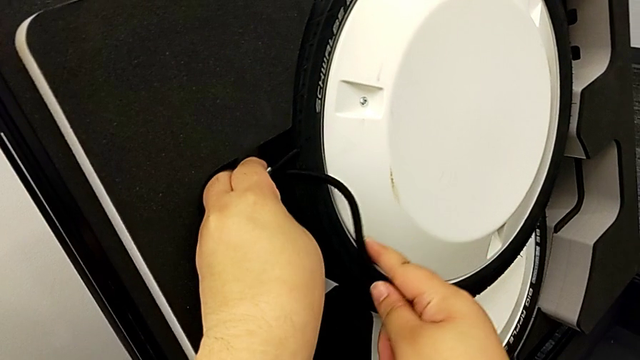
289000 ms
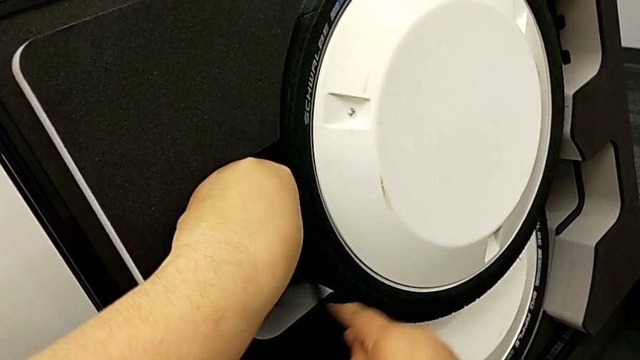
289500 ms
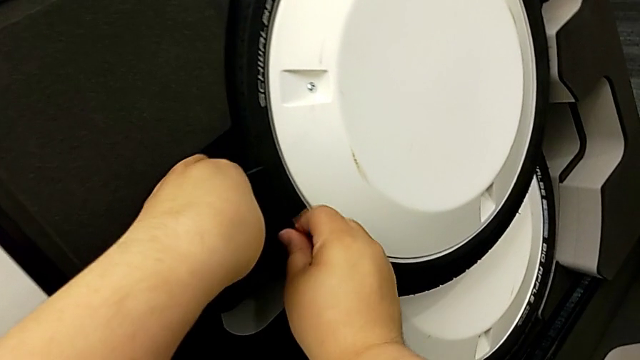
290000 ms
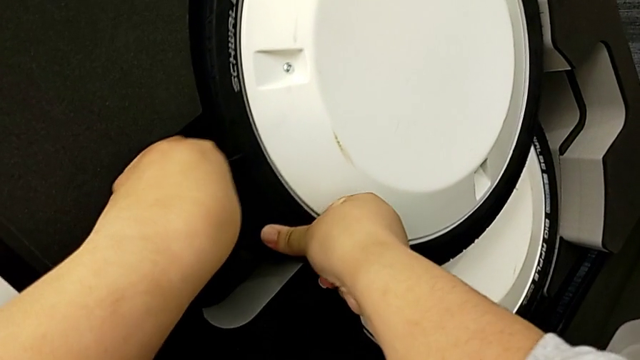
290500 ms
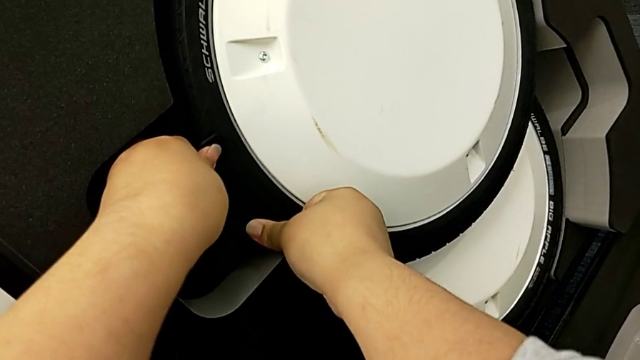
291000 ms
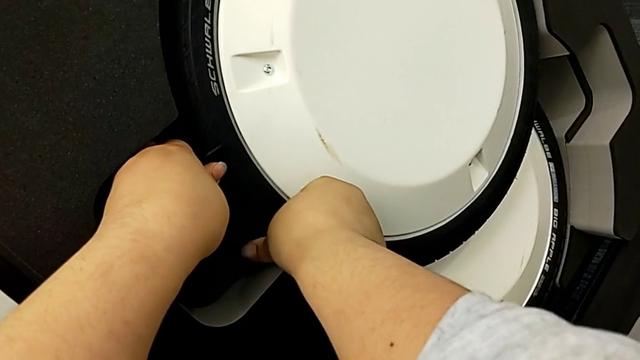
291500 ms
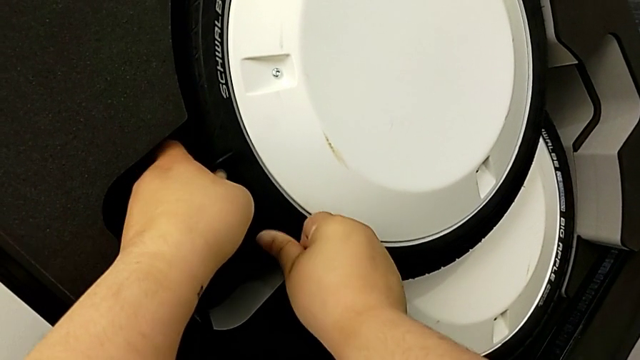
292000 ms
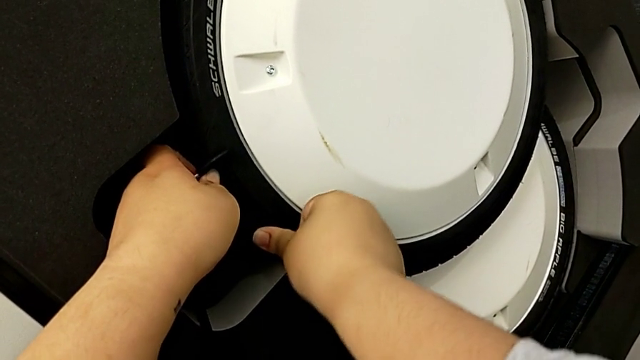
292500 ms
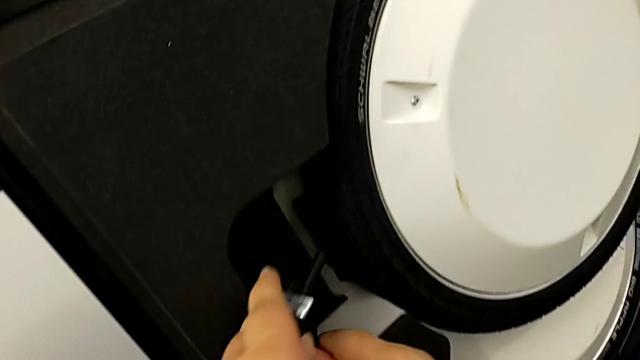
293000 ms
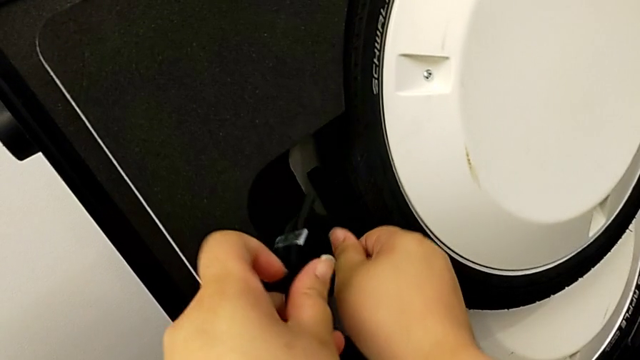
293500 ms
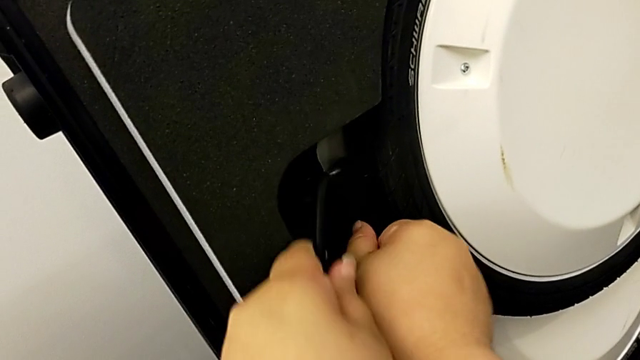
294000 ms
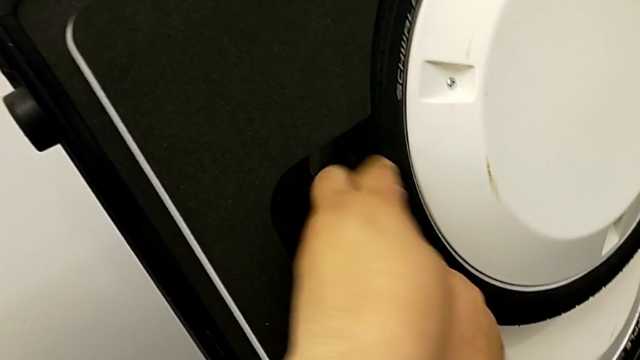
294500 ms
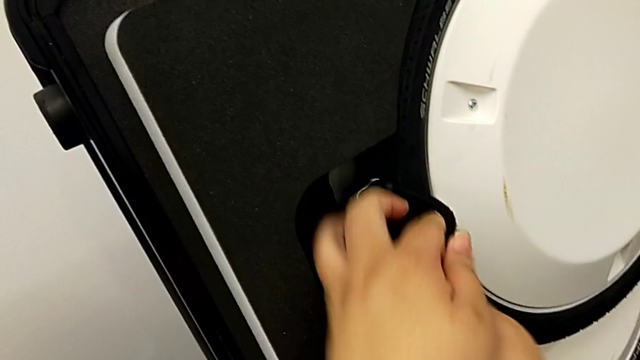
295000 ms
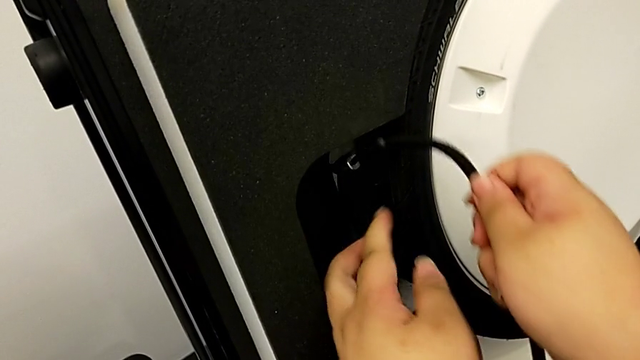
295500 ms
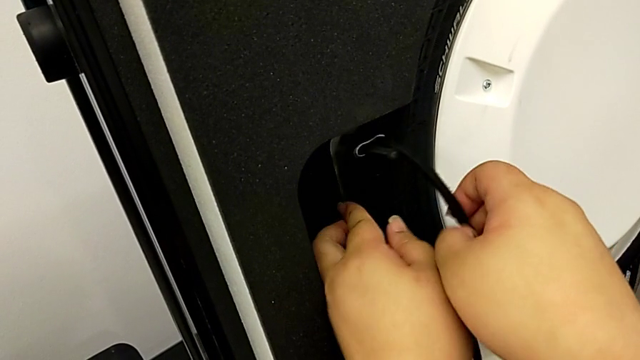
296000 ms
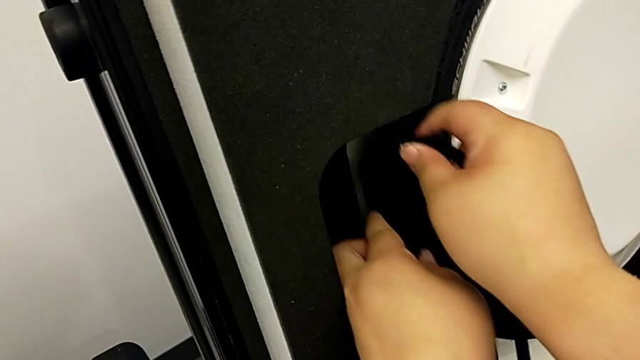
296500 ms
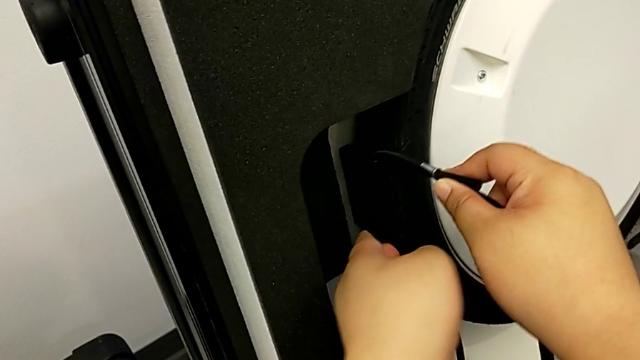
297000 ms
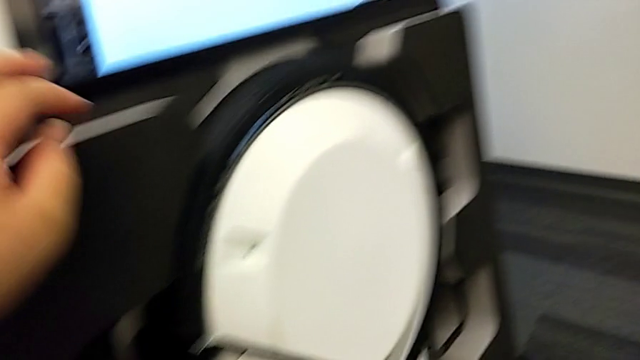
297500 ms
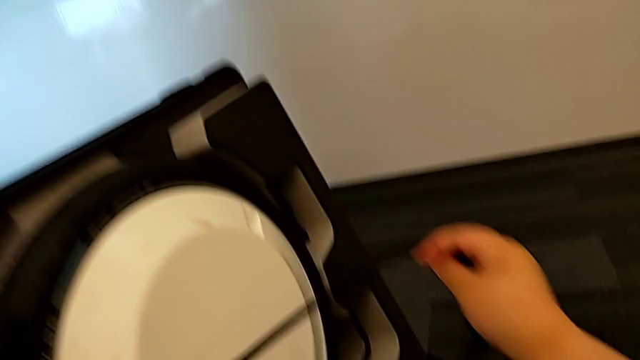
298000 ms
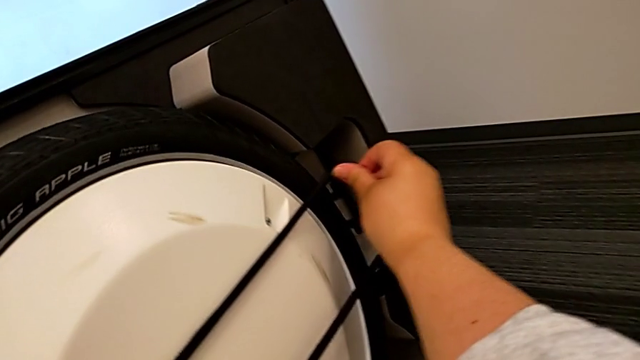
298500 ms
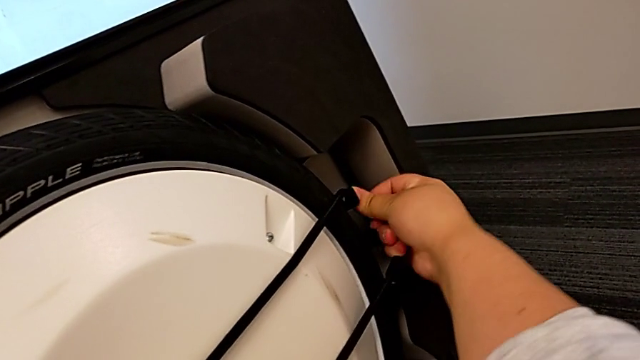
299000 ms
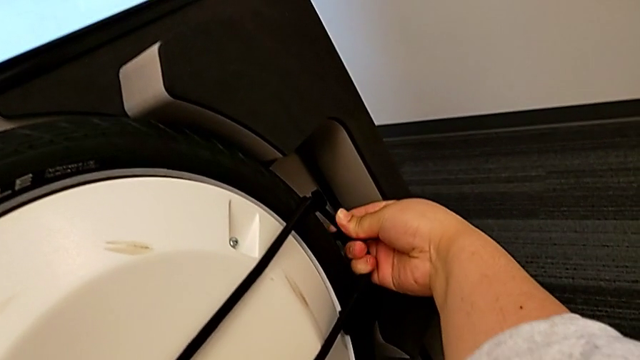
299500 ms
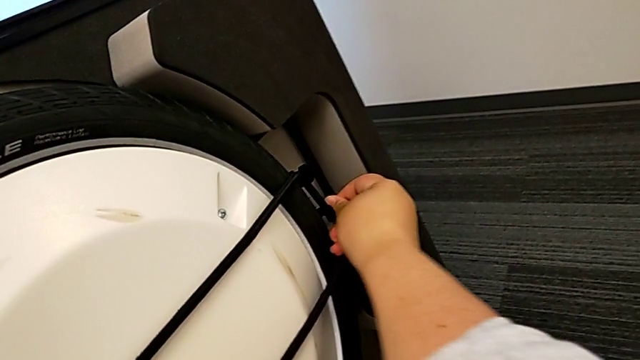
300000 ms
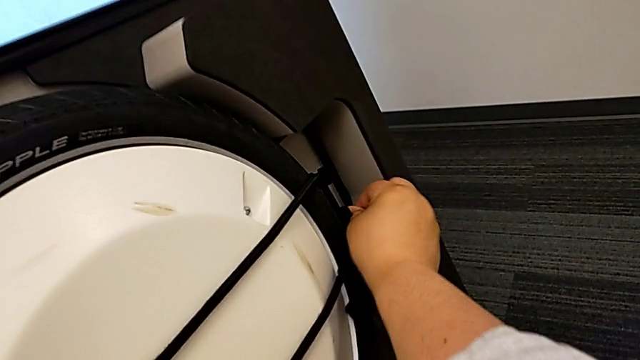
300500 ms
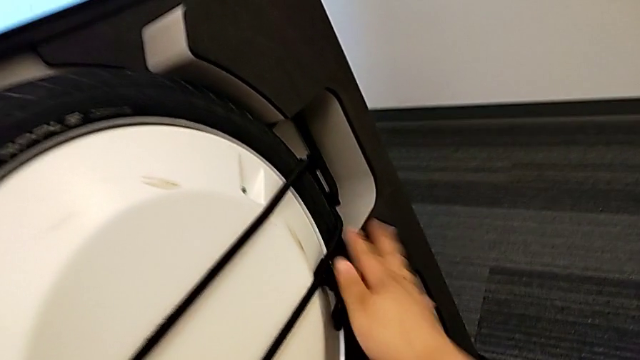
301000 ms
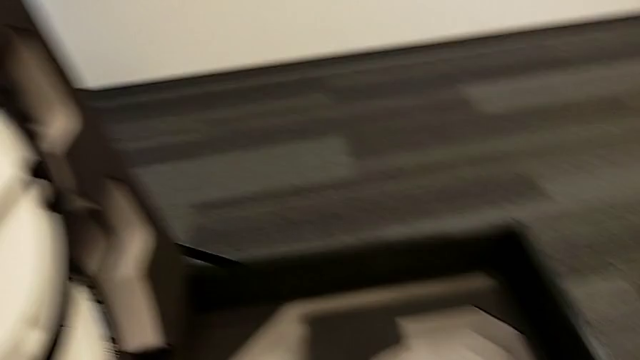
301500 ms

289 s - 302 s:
The camera wearer is putting the wheel unit and wheels into the box. They keep assembling the strap.

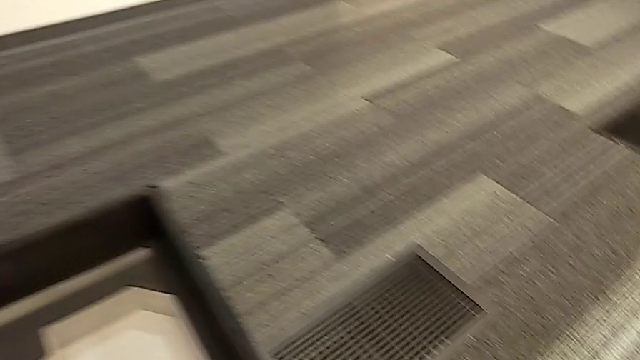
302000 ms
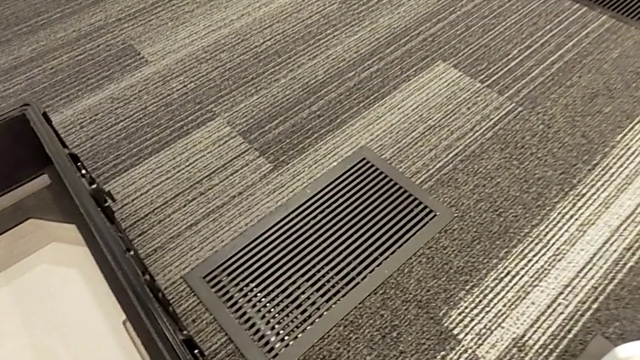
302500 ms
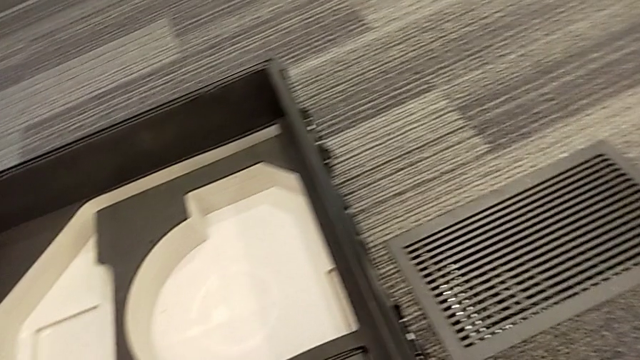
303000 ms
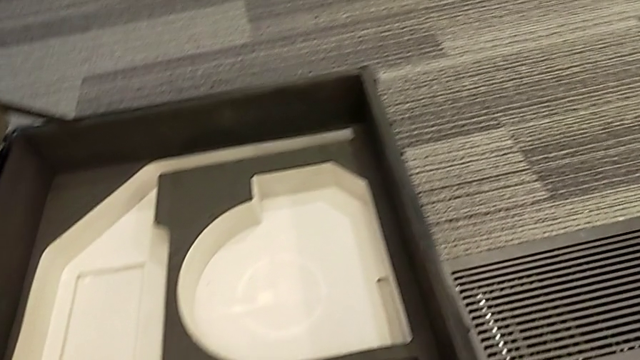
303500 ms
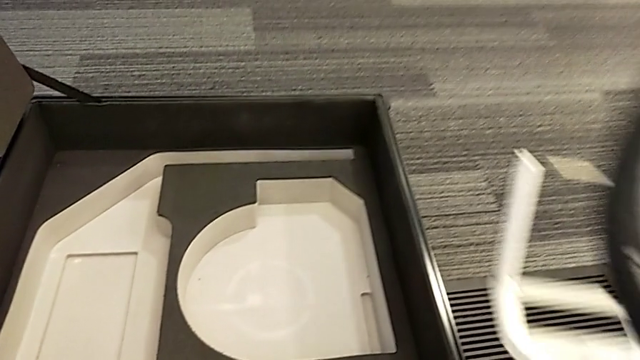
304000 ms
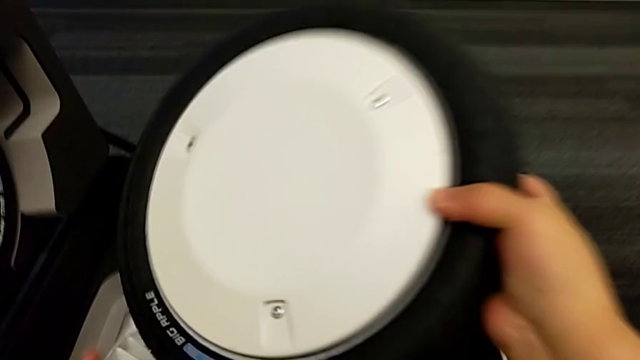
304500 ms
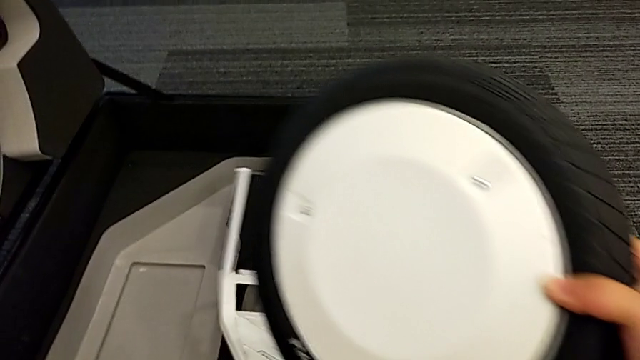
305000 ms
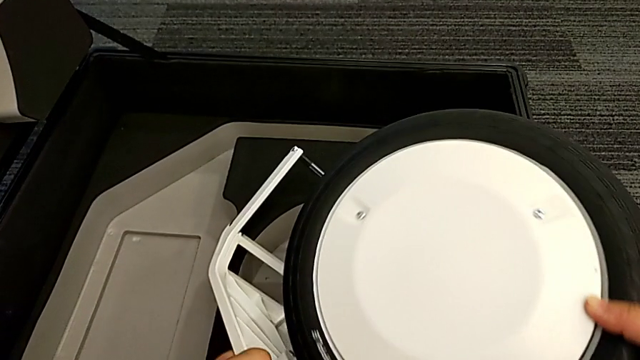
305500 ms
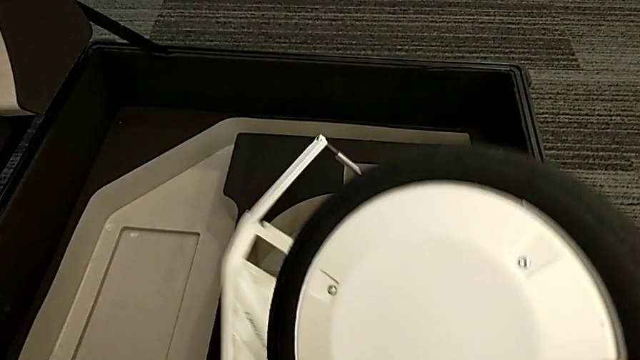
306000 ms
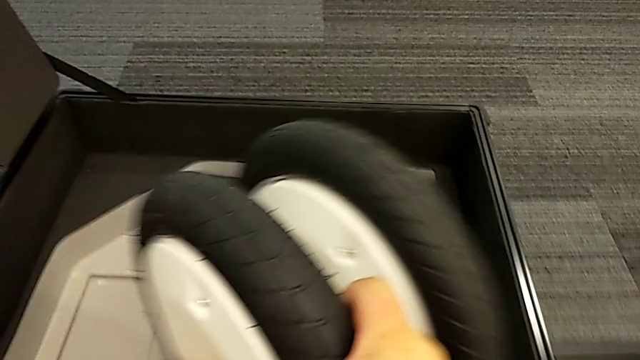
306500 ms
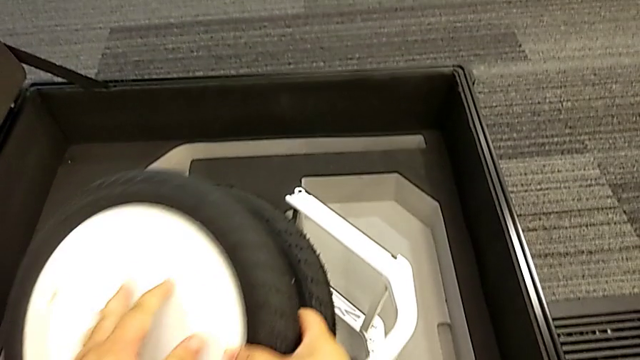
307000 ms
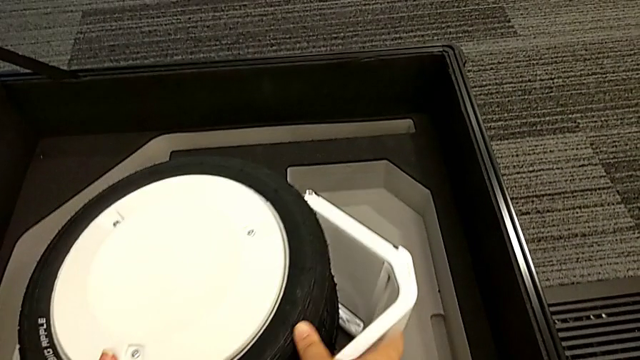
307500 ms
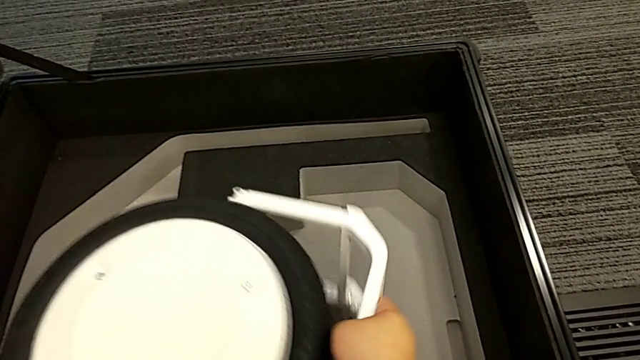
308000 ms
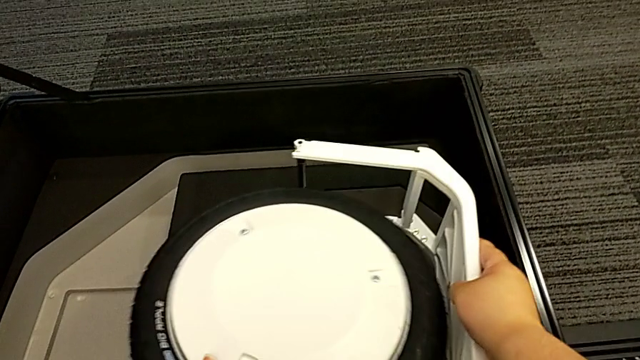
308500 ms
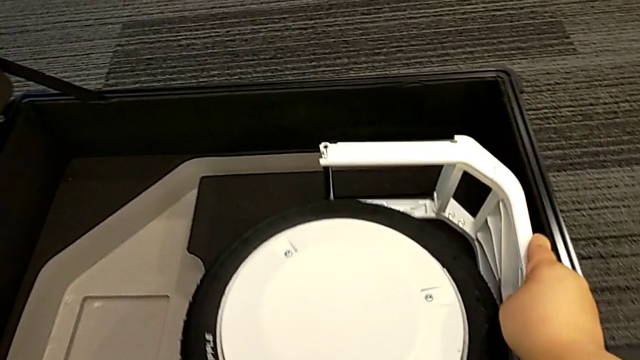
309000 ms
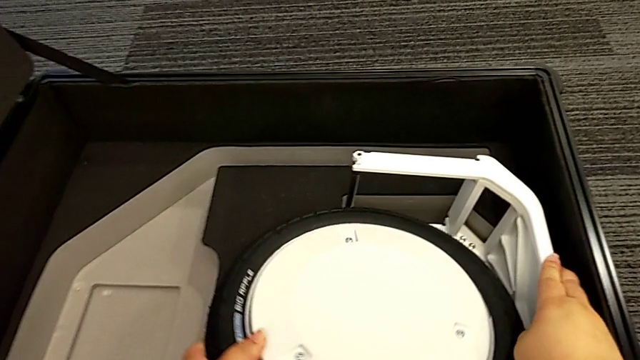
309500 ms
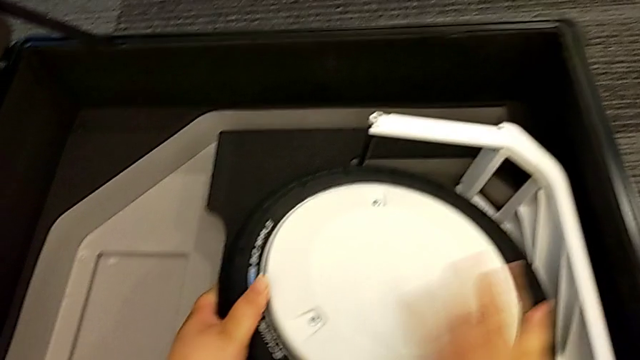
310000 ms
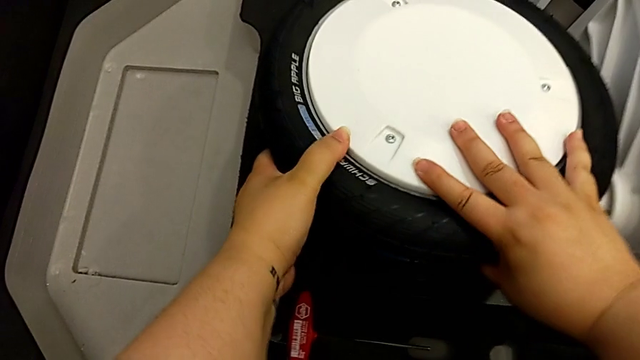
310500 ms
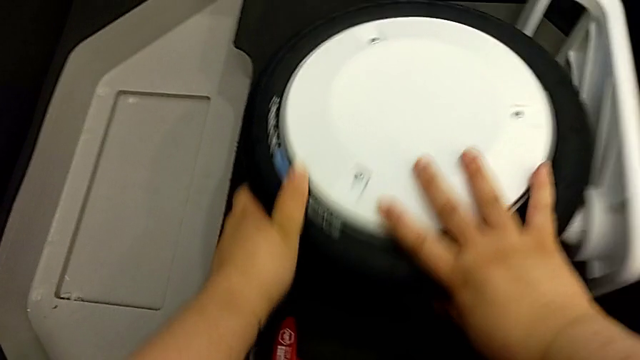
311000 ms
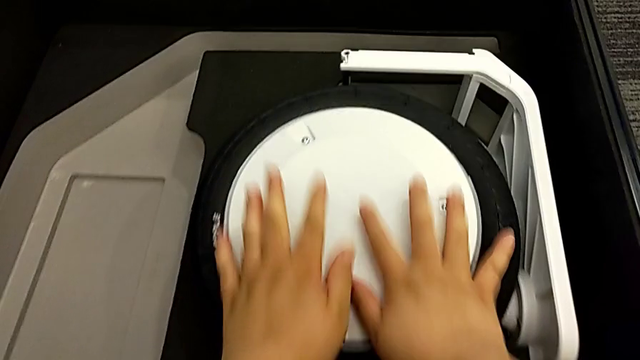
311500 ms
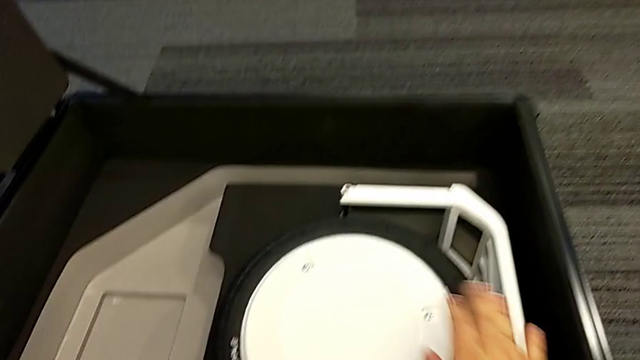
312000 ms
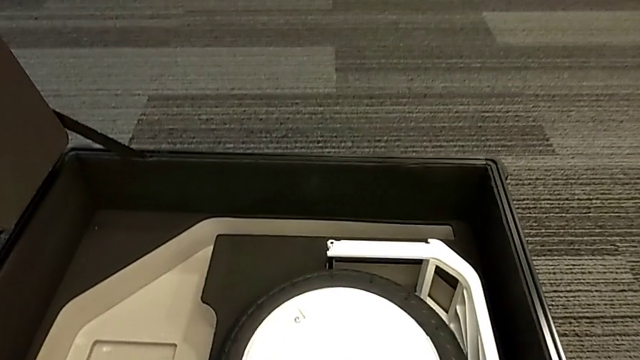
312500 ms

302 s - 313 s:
The camera wearer is putting the wheel unit and wheels into the box. They place the front wheel.
